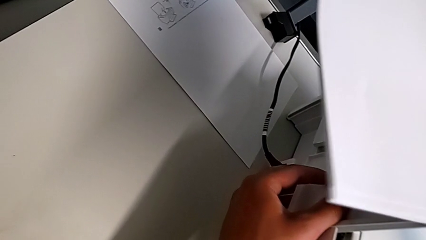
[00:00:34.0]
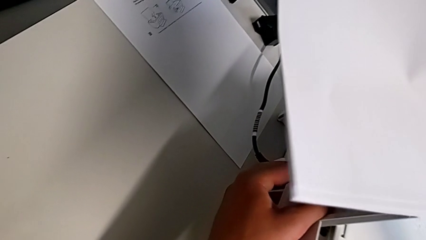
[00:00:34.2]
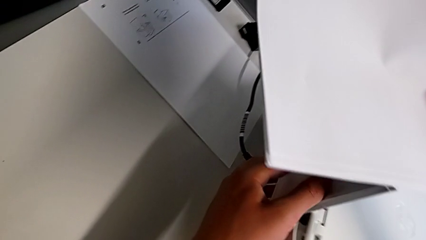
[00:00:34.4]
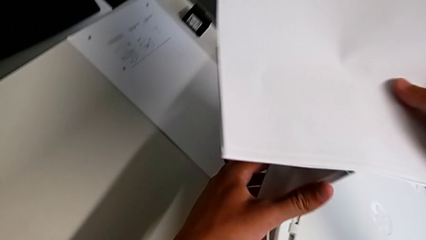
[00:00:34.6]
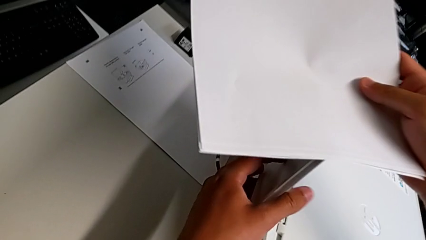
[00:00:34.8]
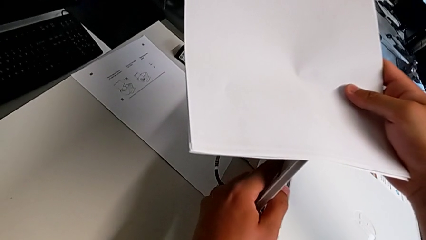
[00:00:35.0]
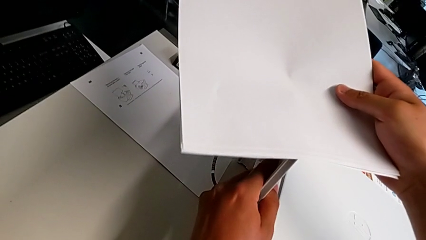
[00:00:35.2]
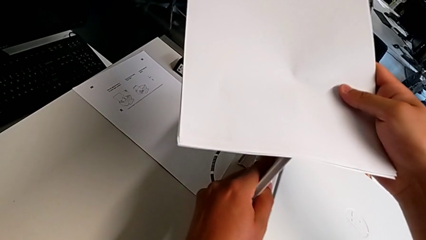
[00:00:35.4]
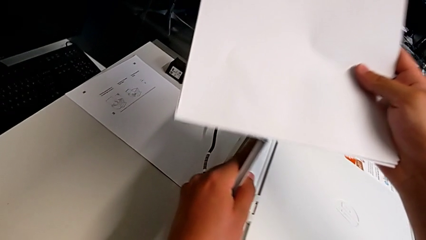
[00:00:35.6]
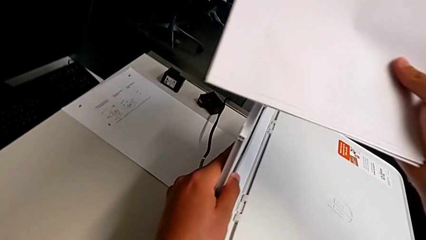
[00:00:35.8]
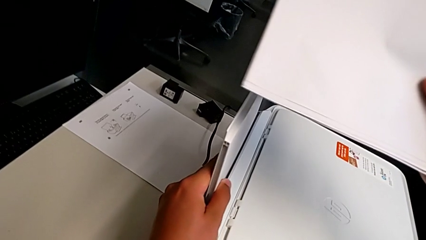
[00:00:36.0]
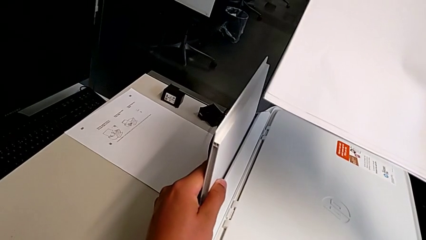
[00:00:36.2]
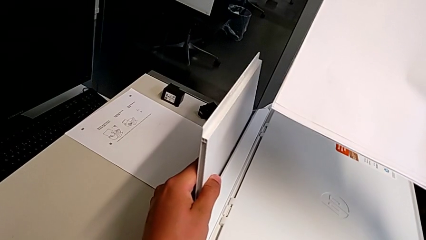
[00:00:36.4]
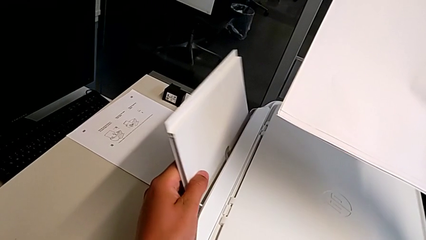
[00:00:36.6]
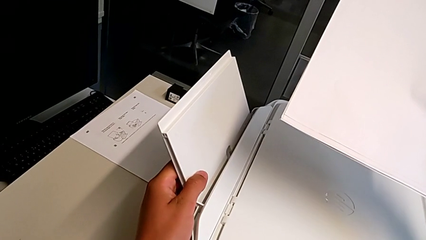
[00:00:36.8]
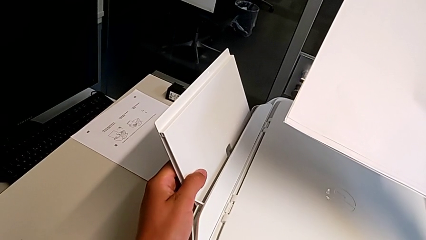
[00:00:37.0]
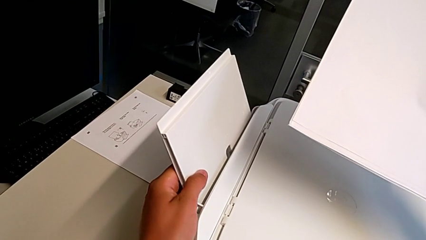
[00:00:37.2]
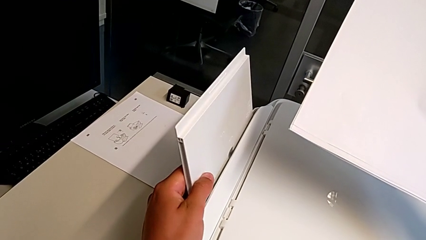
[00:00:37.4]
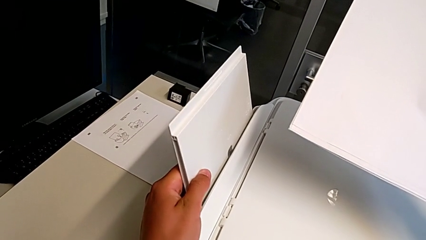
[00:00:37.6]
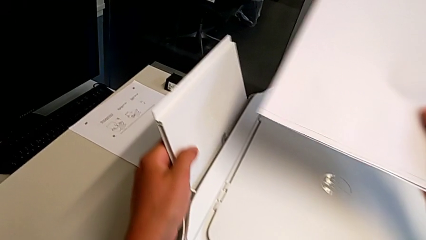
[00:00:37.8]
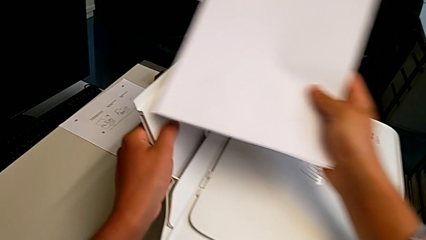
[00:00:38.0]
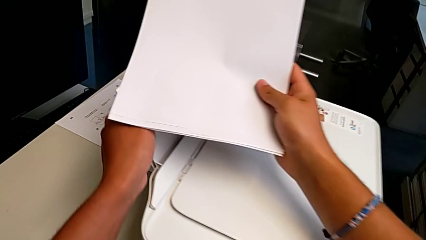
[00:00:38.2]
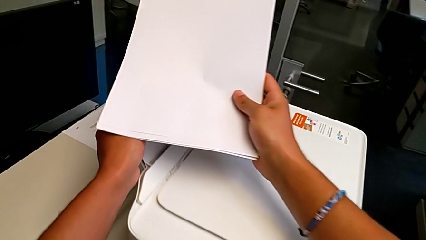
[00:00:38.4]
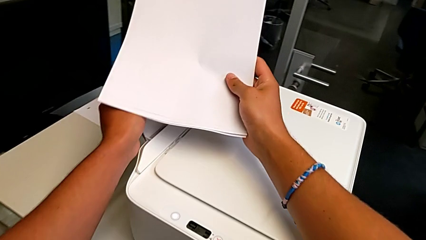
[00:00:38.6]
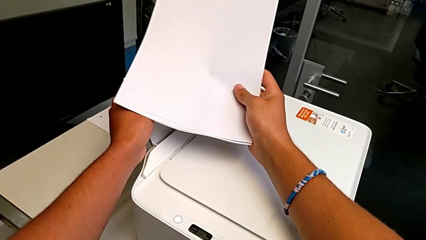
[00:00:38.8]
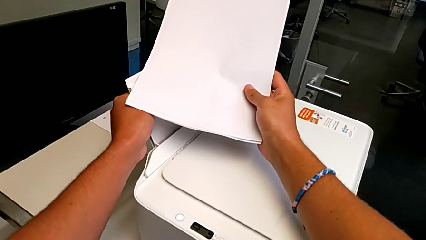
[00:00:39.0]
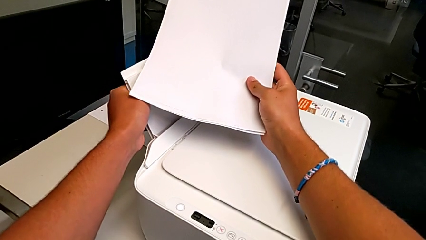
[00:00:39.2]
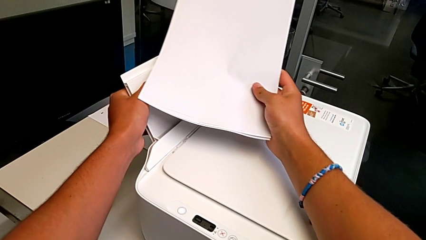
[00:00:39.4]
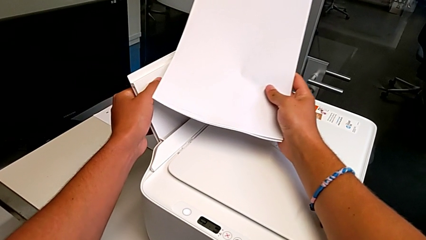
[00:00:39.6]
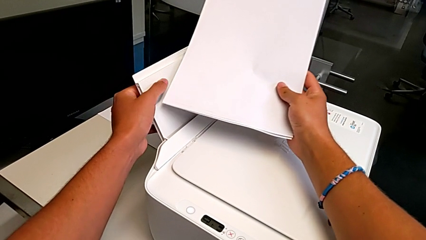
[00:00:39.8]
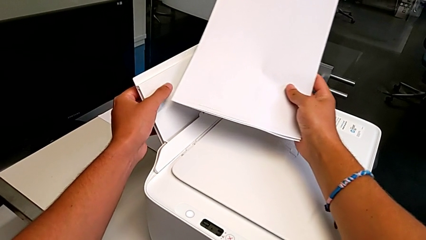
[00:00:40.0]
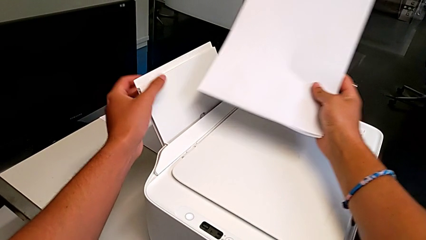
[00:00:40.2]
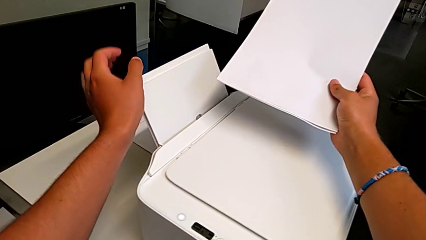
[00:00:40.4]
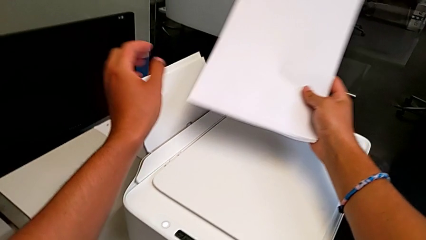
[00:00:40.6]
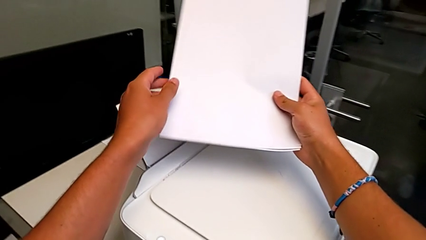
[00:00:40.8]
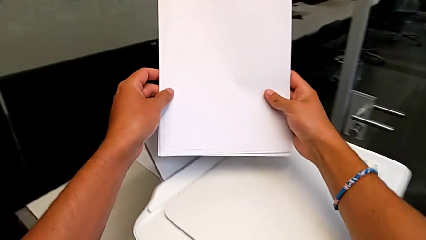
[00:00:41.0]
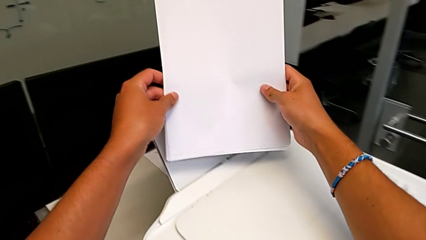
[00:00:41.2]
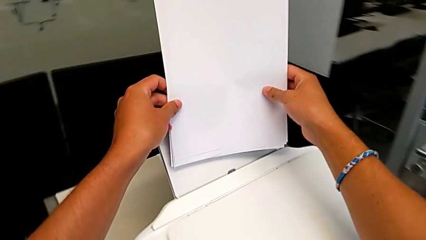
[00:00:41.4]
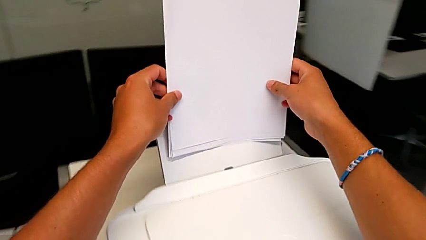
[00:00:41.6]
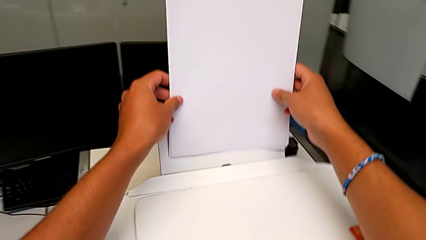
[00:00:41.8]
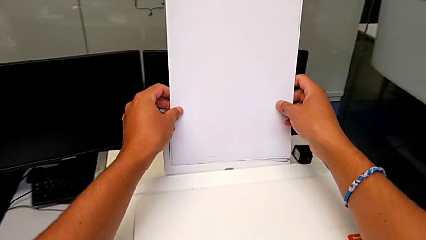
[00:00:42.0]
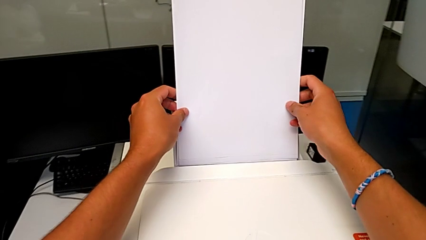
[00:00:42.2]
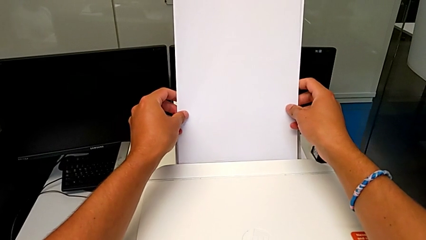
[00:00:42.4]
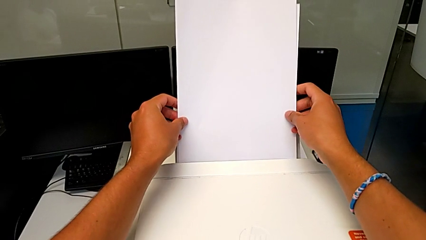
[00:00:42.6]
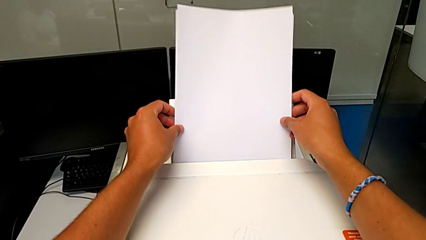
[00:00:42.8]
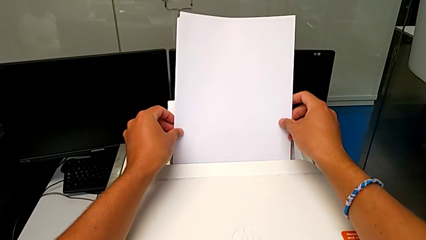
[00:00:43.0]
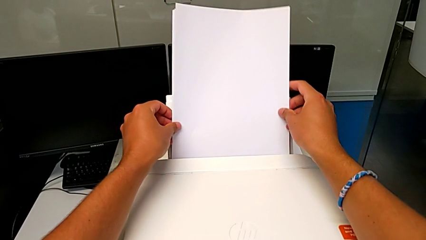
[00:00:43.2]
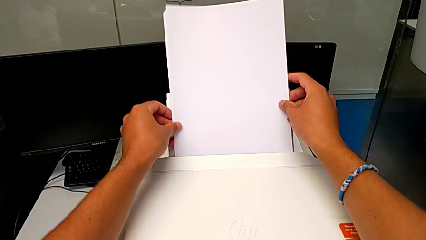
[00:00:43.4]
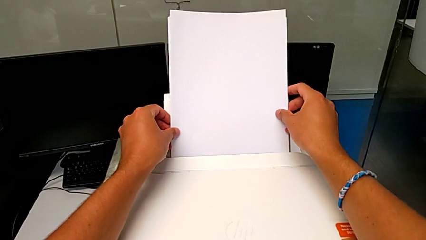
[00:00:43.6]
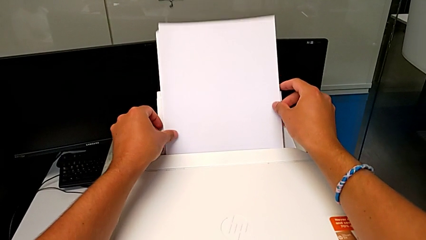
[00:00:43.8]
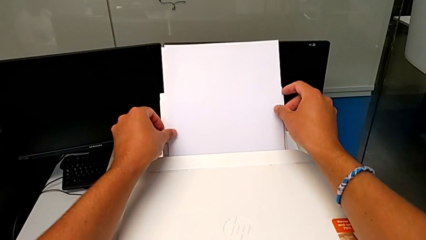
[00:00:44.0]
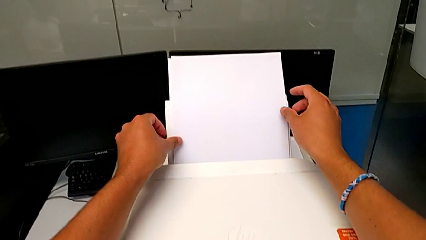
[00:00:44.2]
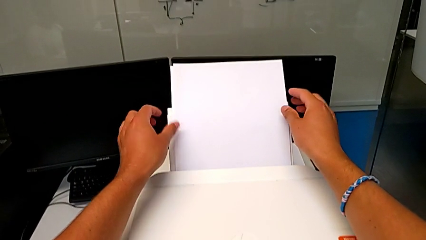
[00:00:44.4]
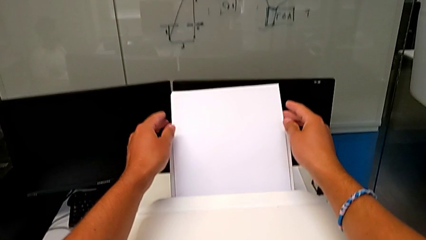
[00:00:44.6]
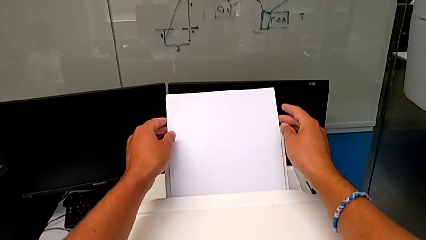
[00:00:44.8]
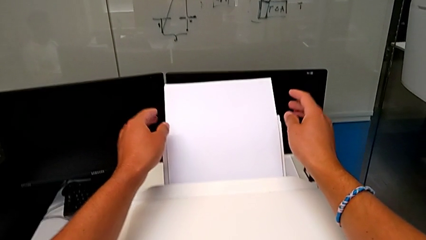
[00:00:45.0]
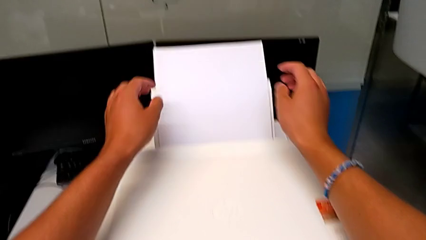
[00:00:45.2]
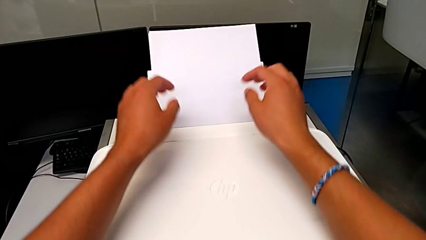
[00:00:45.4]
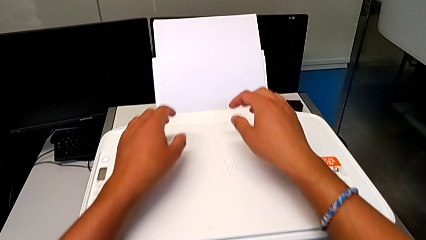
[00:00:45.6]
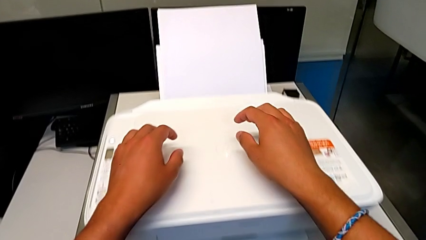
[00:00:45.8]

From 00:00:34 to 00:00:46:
The camera wearer is loading a stack of papers into the printer. They align the paper tray, place the paper stack and align it.

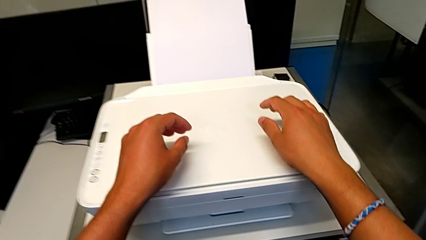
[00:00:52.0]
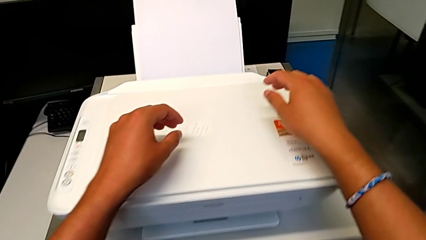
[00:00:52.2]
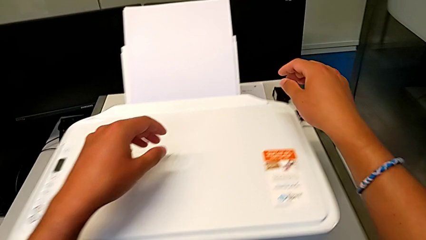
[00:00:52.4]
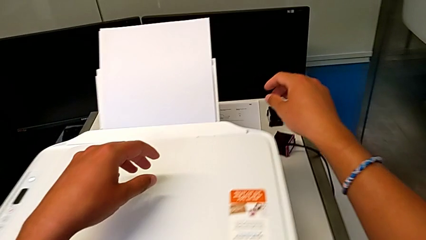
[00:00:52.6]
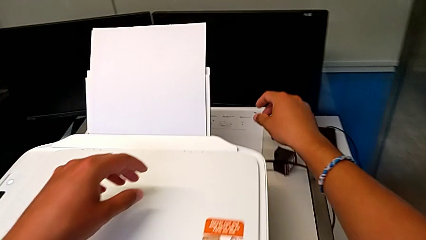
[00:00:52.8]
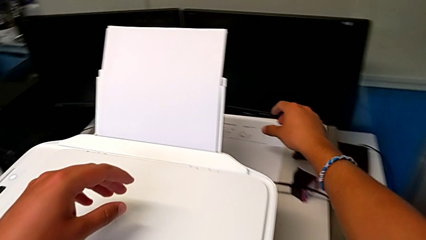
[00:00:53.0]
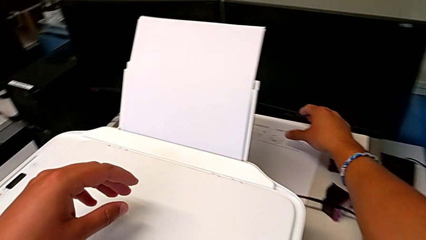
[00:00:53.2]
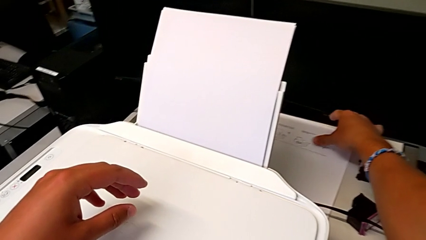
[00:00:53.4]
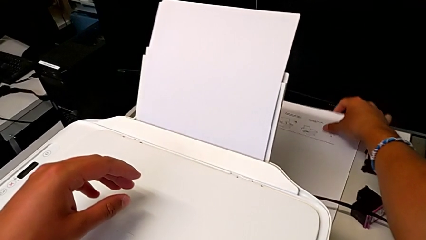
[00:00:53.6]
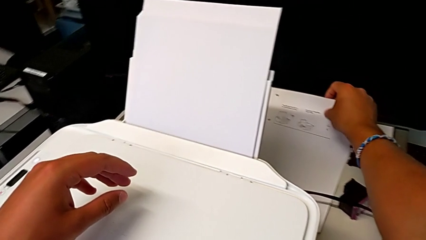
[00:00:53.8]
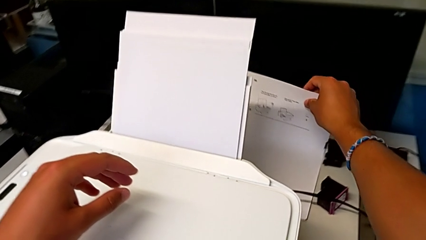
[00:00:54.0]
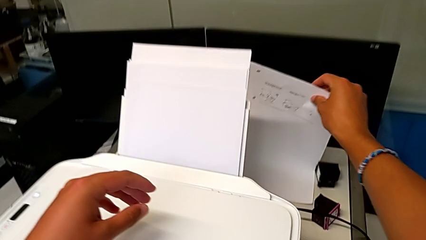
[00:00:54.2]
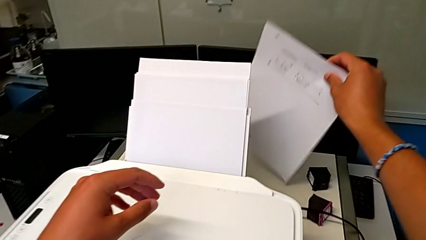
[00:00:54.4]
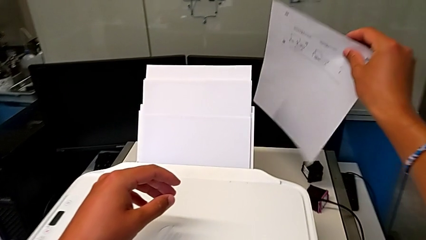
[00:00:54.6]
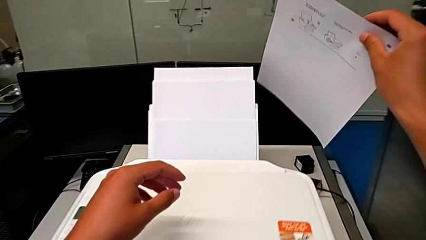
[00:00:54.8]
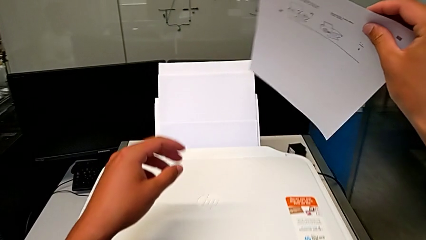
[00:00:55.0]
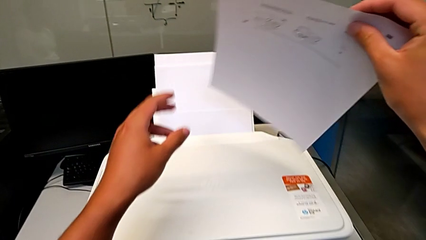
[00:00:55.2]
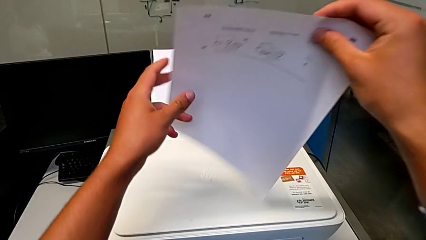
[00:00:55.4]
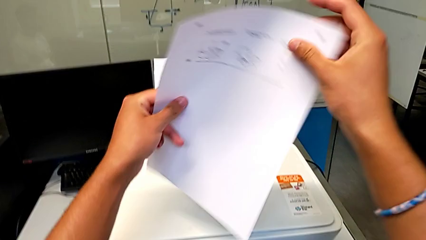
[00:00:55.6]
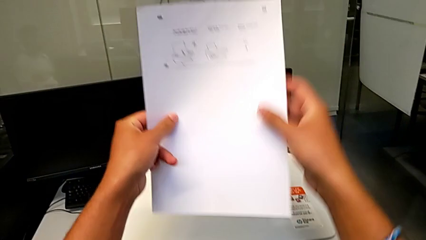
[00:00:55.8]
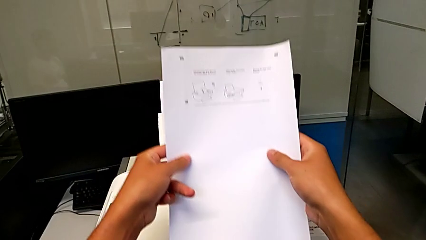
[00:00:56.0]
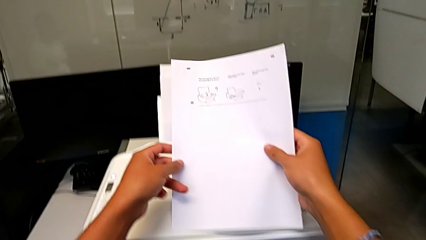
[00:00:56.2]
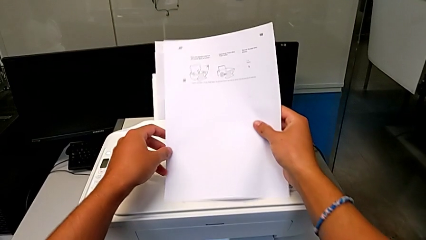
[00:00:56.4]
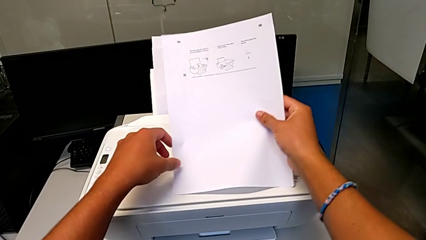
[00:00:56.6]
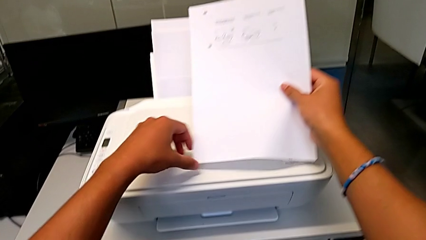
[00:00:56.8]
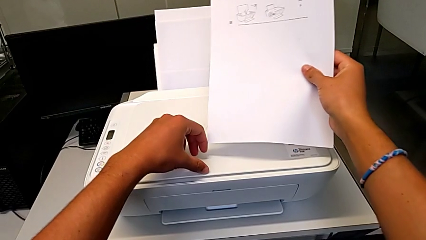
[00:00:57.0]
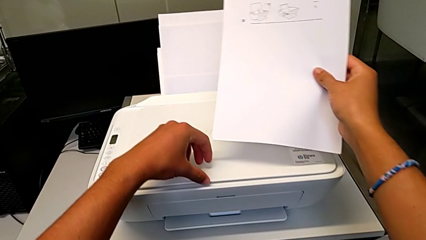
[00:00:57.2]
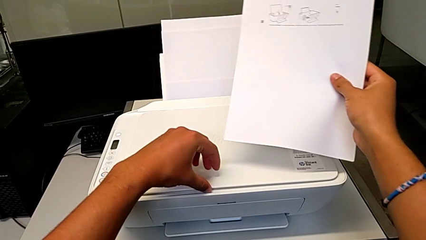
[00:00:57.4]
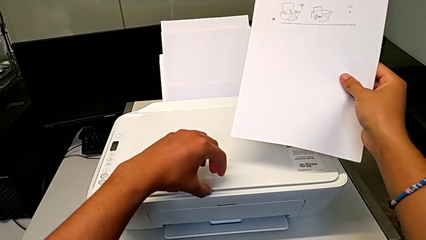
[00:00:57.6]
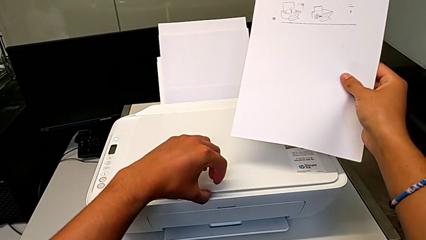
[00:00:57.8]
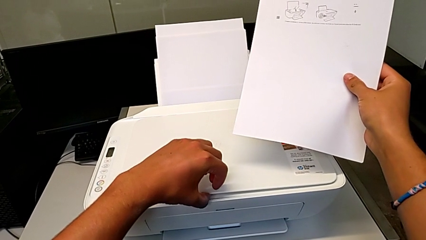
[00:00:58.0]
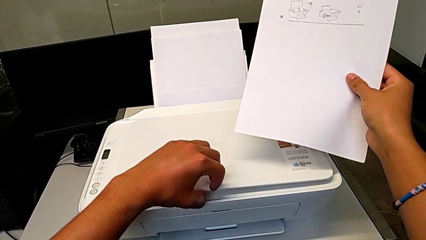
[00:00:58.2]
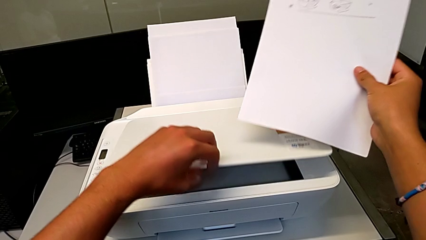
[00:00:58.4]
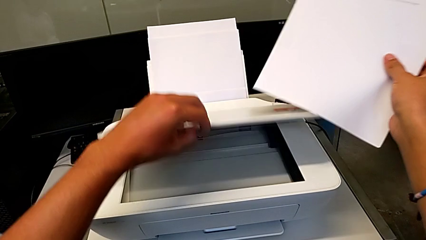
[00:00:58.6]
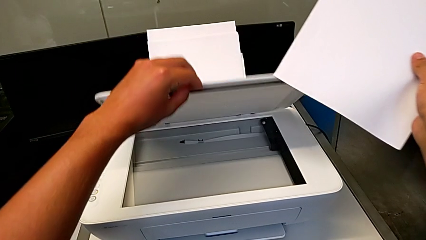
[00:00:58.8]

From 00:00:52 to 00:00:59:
The camera wearer is opening the newspaper stand. They grab the black and white paper stack, lift it and open the copy gate.
